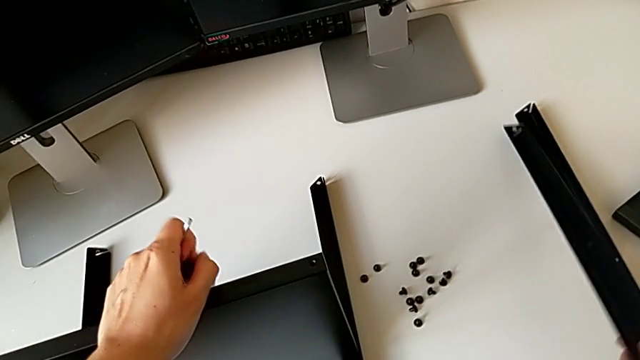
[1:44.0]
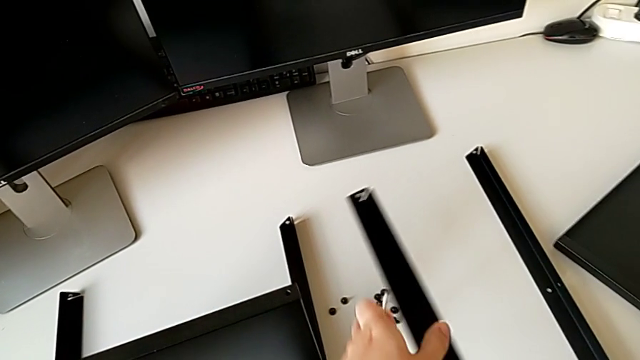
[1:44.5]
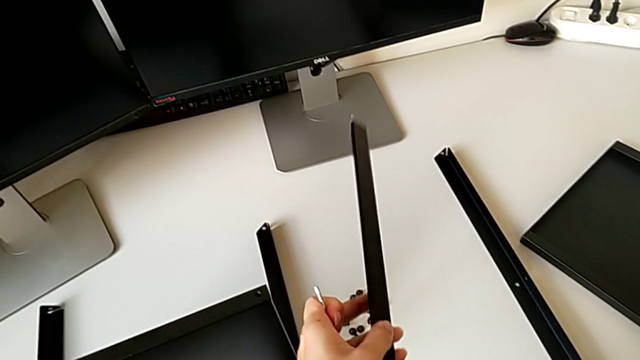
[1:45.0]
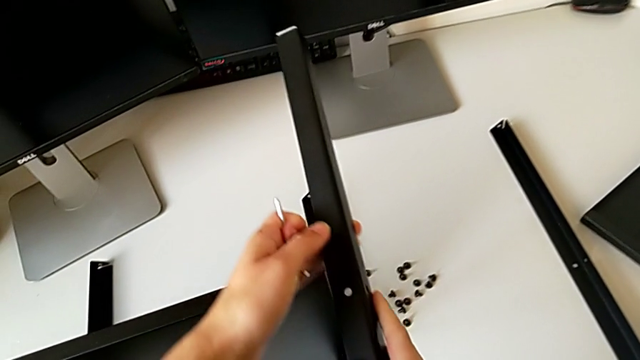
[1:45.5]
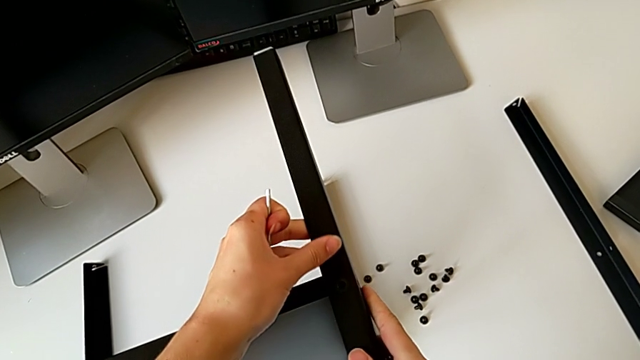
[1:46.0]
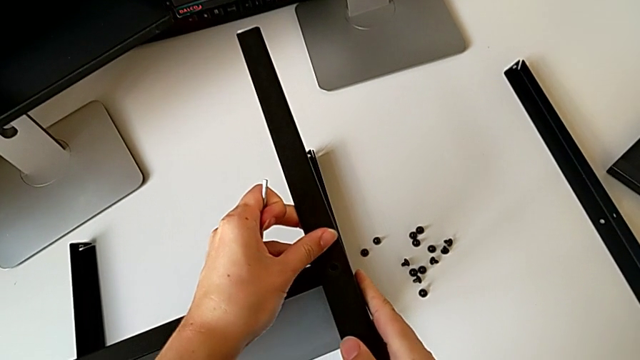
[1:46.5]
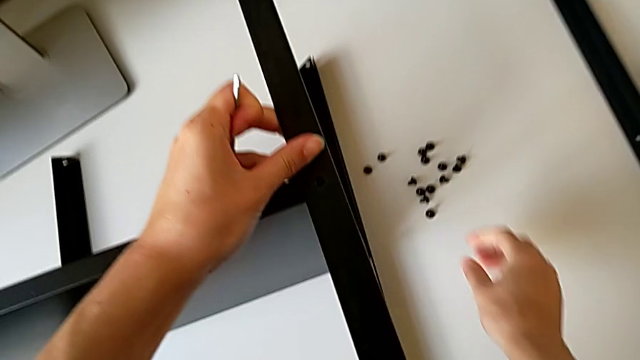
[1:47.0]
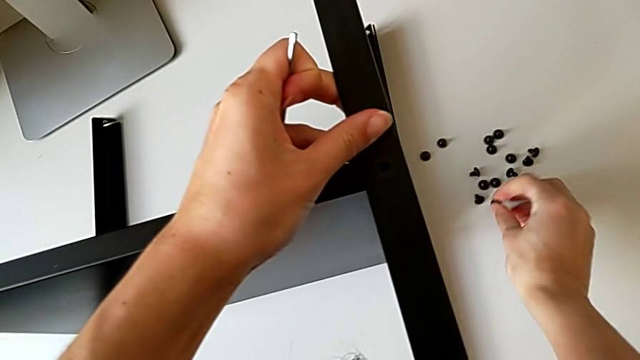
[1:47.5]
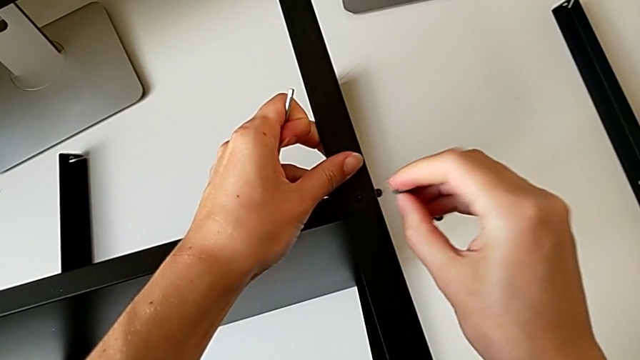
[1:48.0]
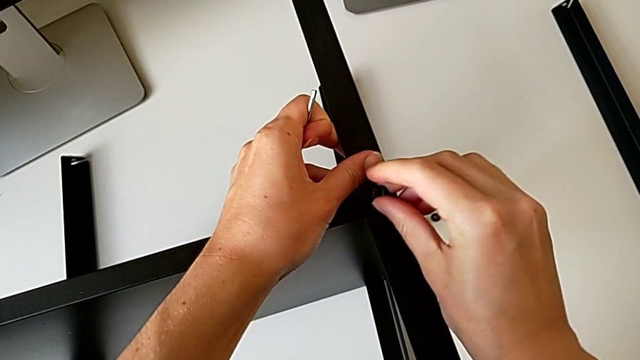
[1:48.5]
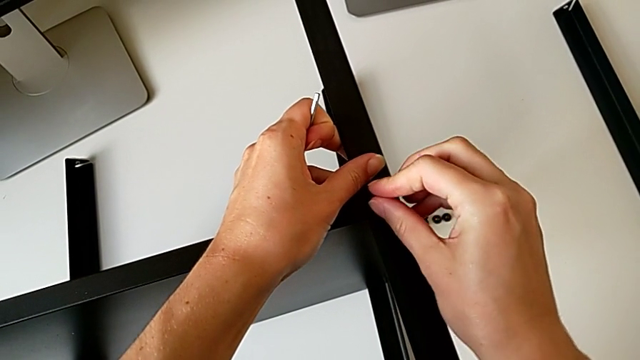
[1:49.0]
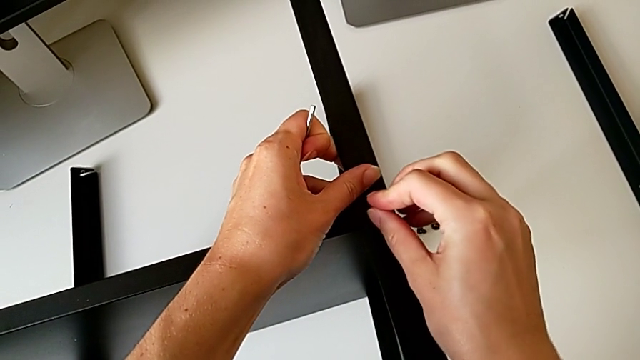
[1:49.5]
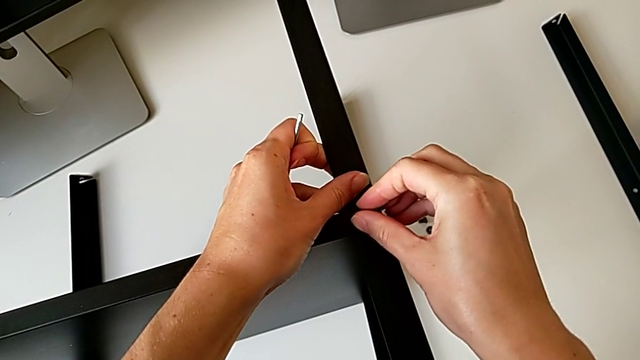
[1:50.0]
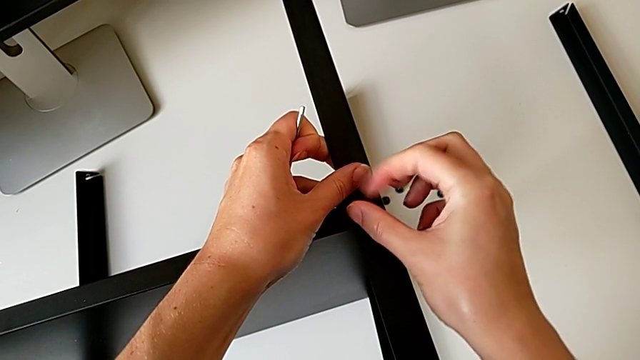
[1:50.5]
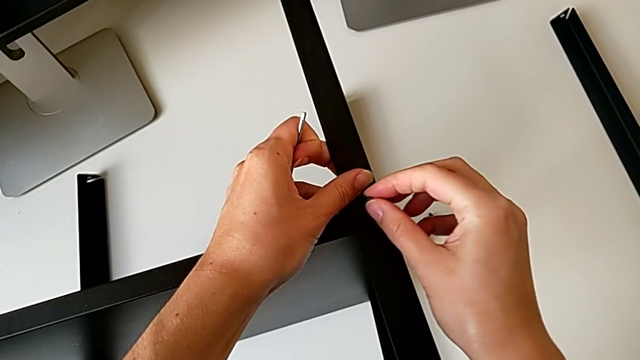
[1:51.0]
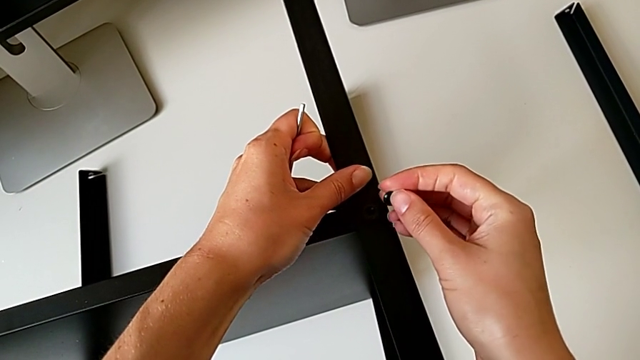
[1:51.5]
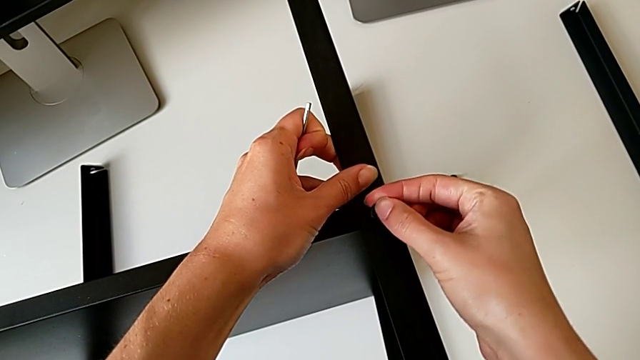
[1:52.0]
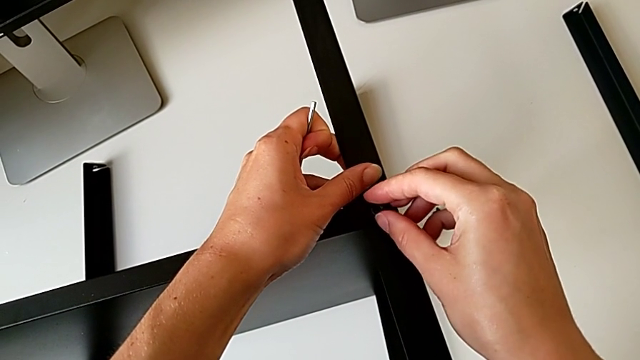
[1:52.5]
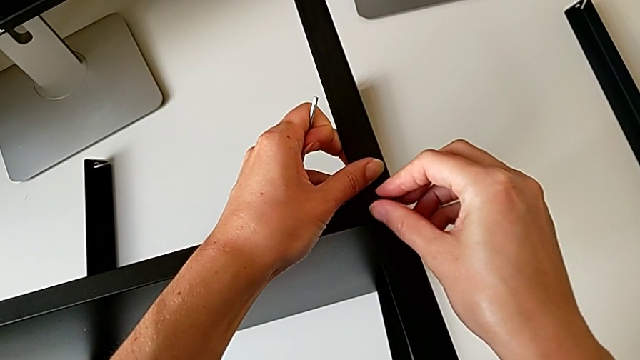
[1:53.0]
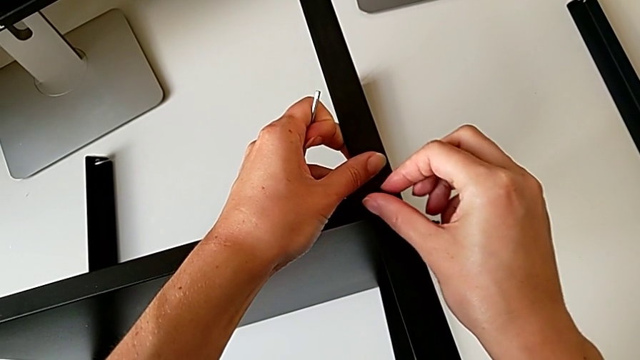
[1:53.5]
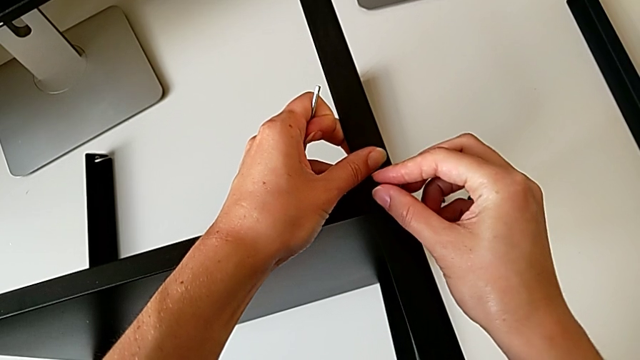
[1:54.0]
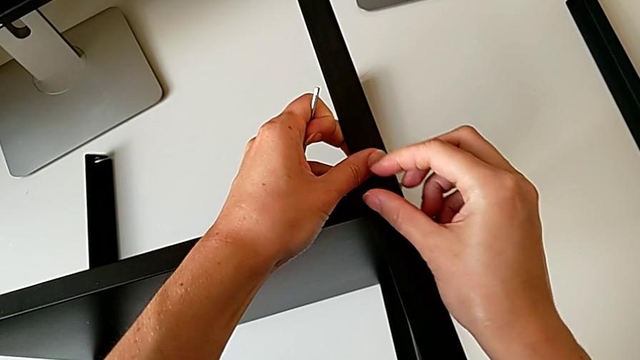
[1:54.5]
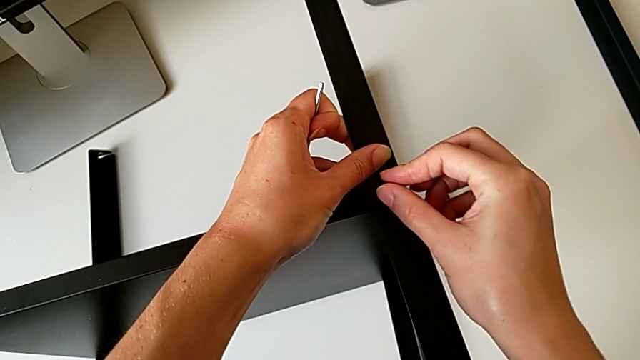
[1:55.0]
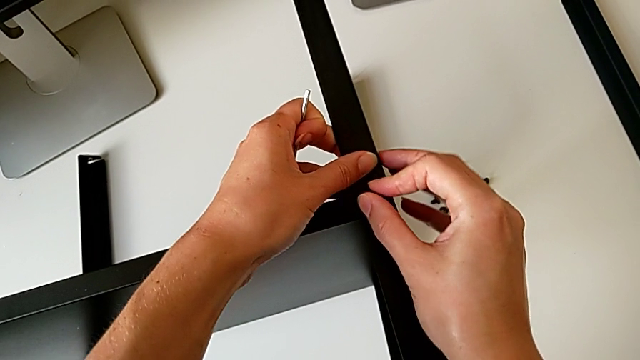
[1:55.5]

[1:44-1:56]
The camera wearer is screwing the third leg onto the shelf. They grab the leg, align it, grab the hex socket head, insert it, screw it, withdraw it, insert it and screw it.

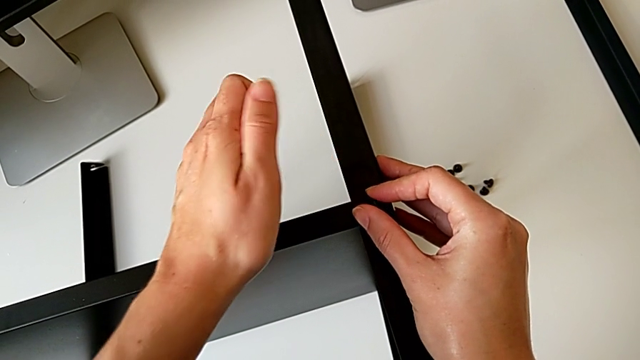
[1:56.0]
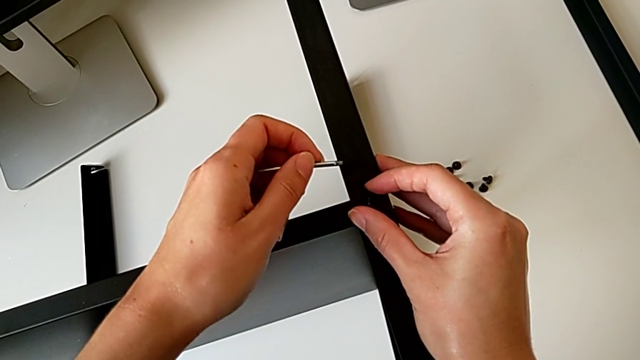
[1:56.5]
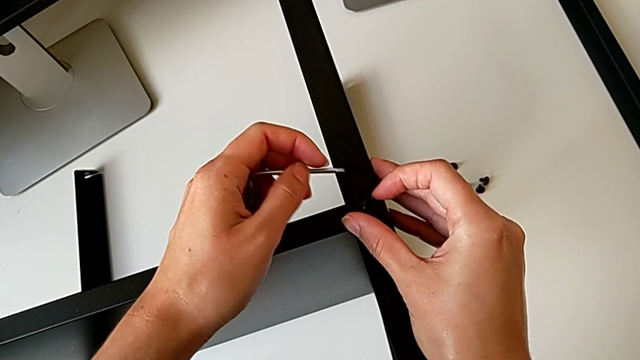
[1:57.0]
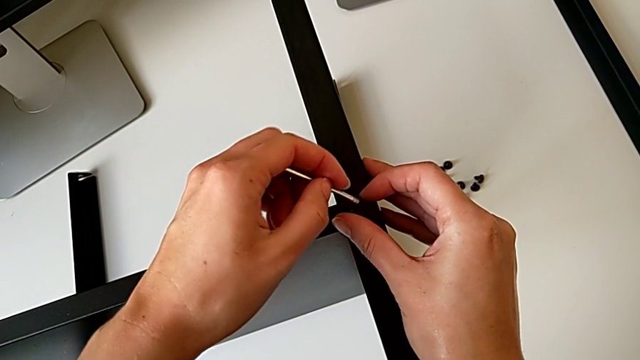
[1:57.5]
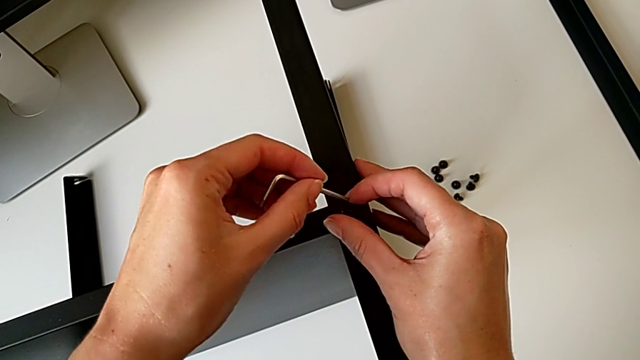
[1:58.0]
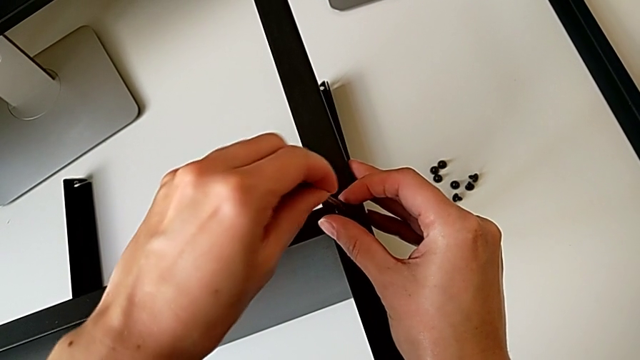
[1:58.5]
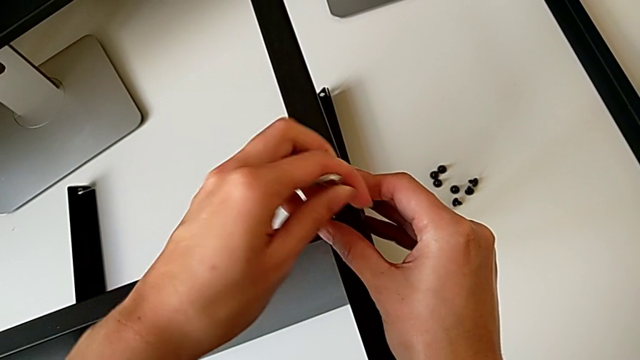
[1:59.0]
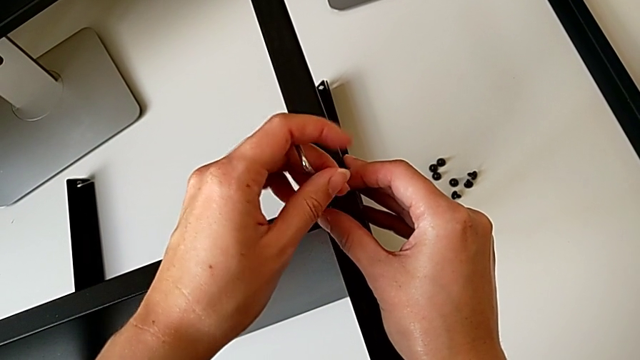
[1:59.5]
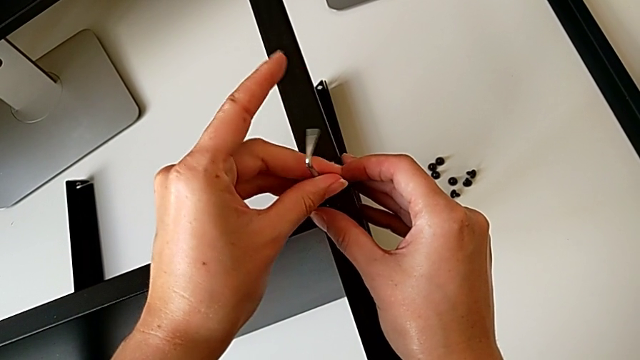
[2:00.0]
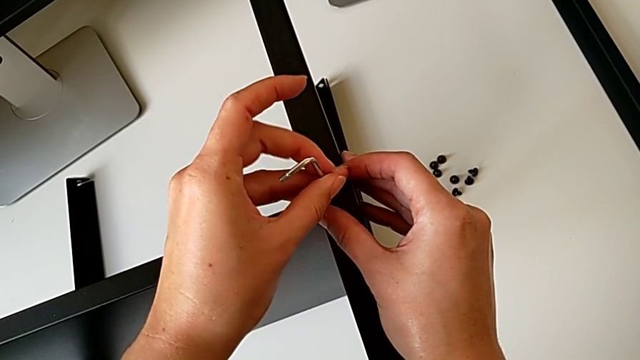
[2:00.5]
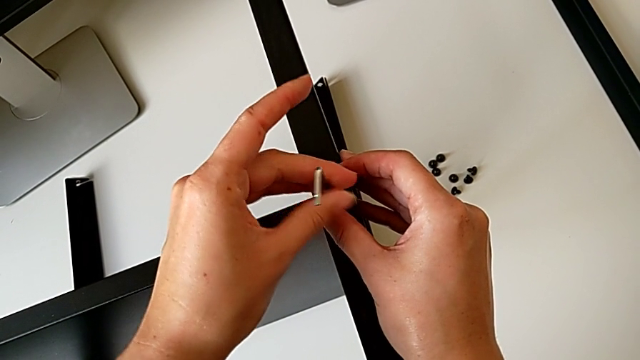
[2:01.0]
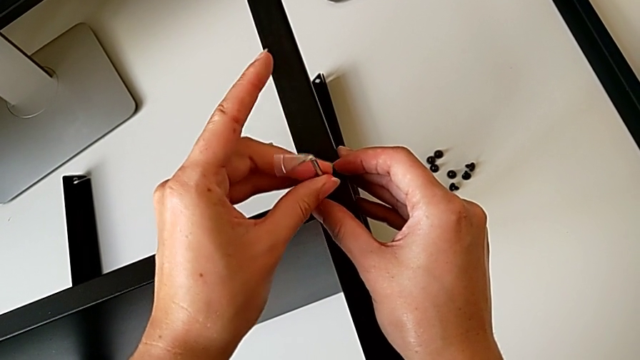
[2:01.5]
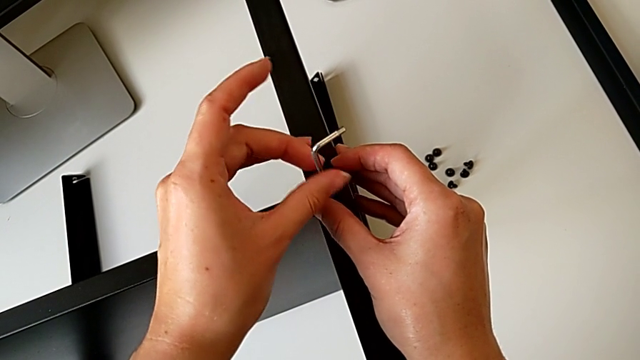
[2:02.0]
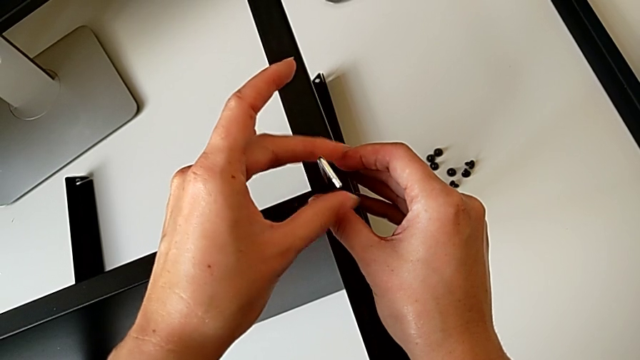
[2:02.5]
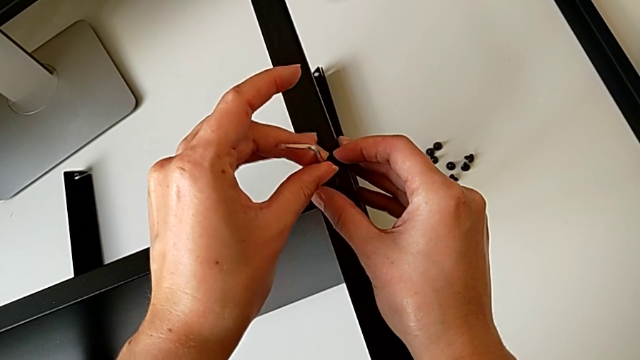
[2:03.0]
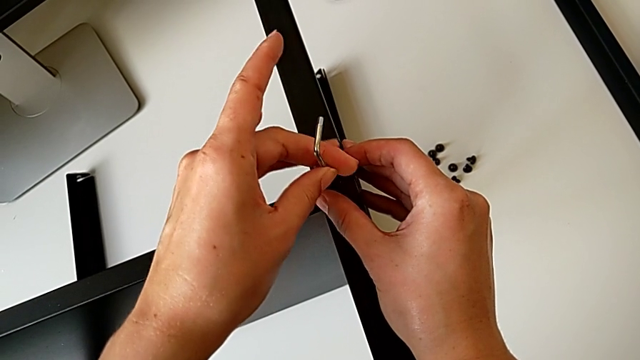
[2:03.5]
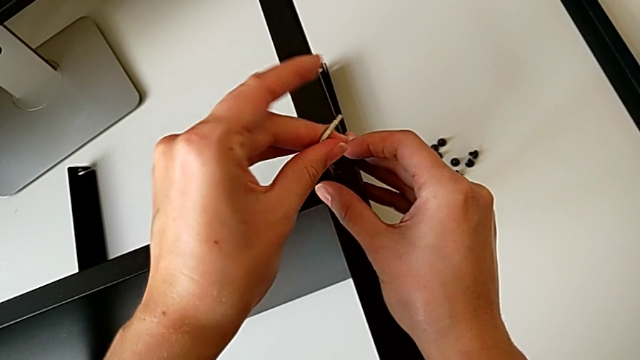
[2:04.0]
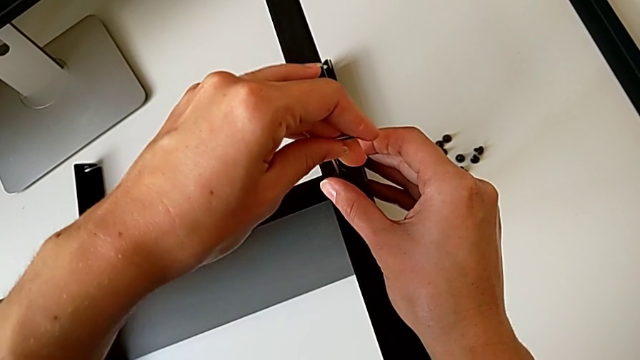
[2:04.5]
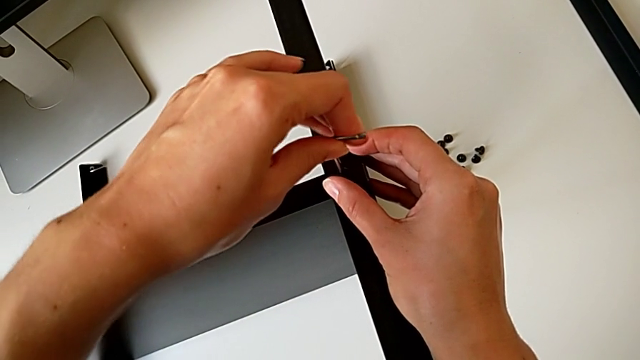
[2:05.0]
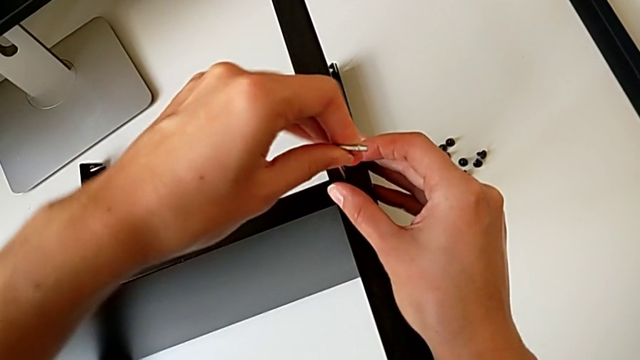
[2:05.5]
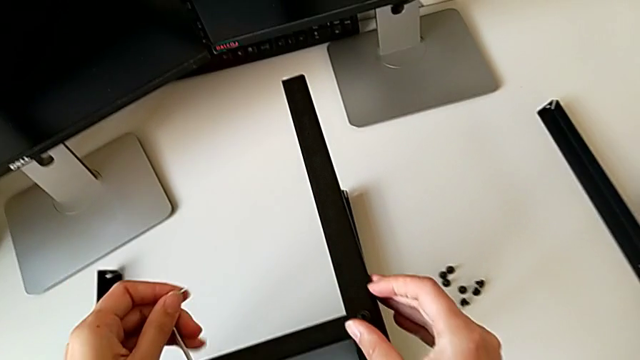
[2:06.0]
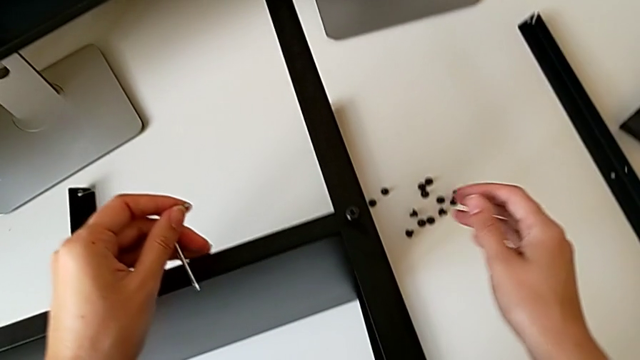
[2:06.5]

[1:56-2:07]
The camera wearer is screwing the third leg onto the shelf. They approach the hex socket head, insert the Allen wrench, screw the hex socket head, withdraw the Allen wrench and begin to grab the hex socket head.
